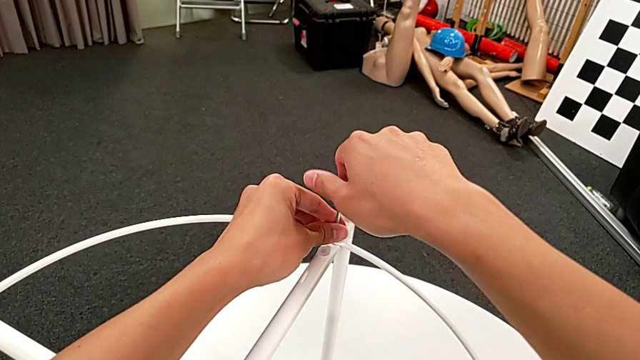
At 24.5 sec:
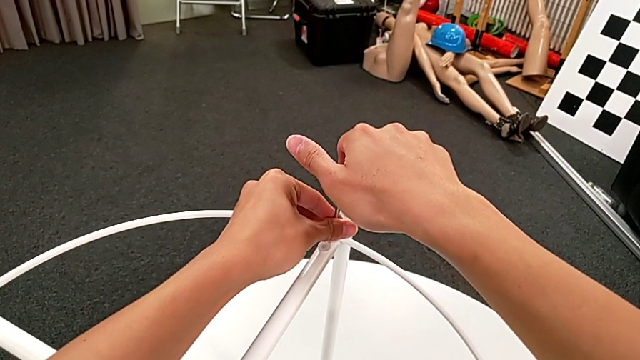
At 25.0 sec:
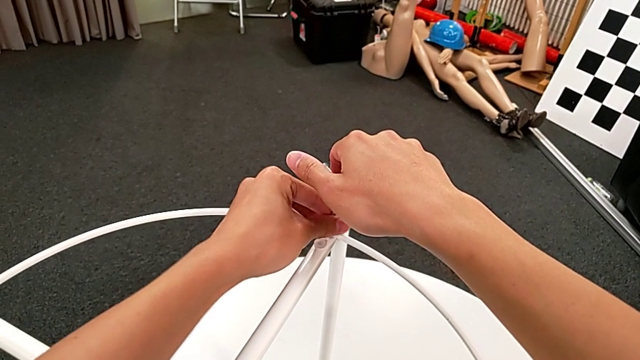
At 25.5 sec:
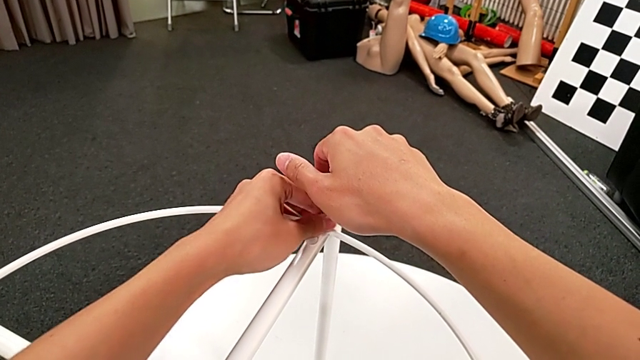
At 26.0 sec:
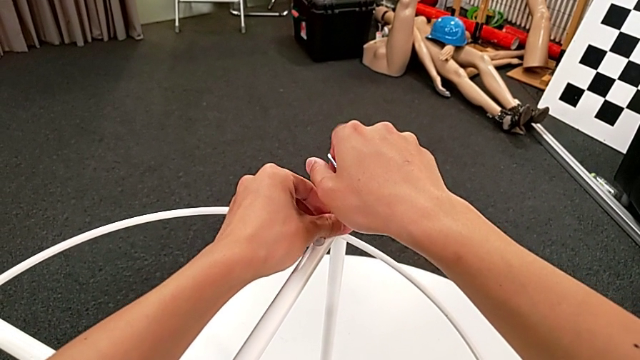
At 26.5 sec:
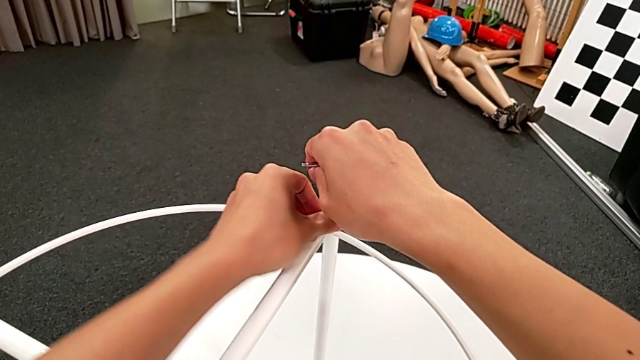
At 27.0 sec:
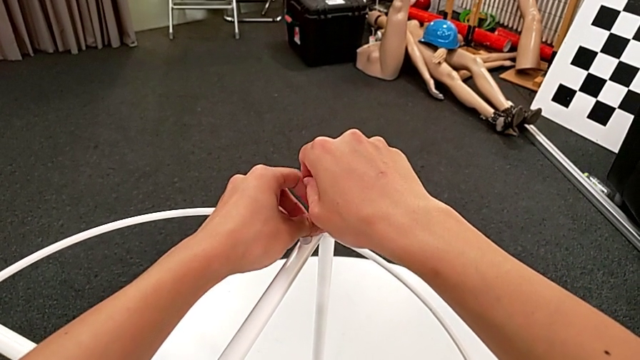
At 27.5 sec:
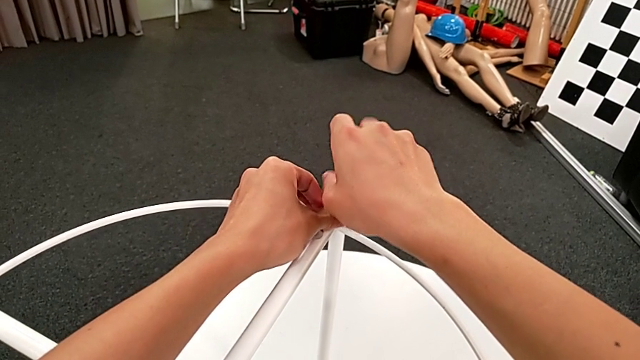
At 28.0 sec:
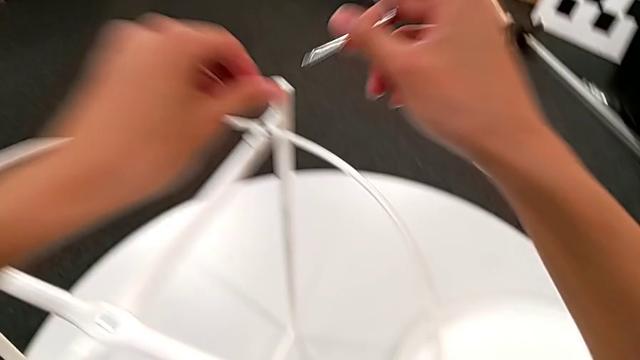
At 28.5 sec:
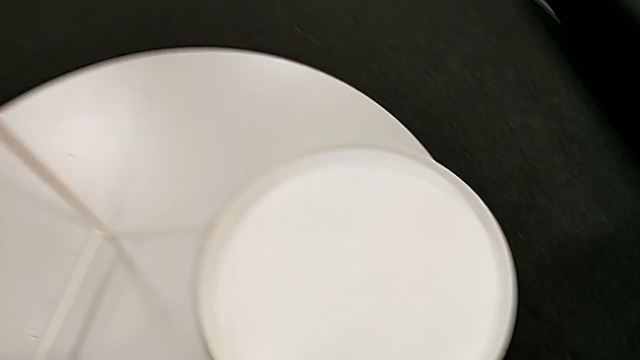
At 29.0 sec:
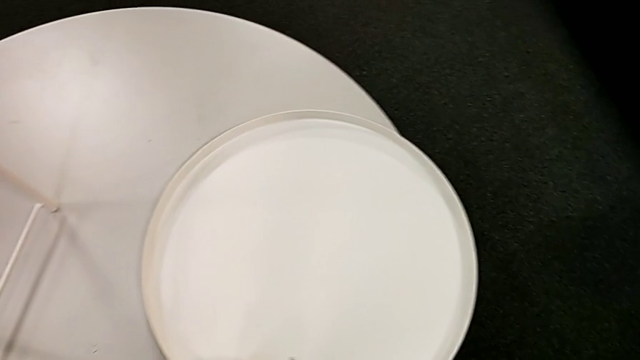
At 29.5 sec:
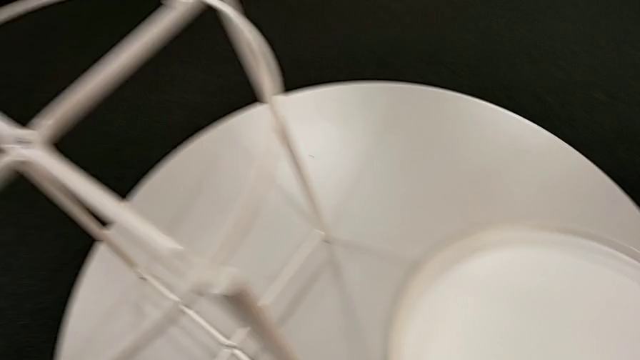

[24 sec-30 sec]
The camera wearer is unscrewing the second hex socket head of the circle. They keep unscrewing the hex socket head. They disassemble it with the left hand and withdraw the Allen wrench with the right hand. They place the hex socket head and place the Allen wrench.

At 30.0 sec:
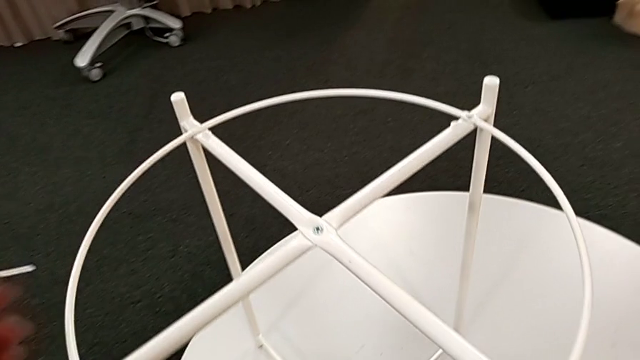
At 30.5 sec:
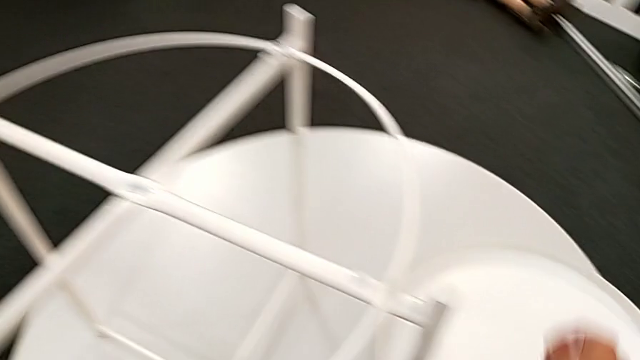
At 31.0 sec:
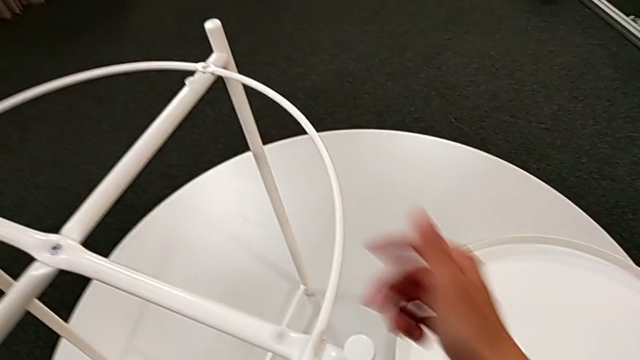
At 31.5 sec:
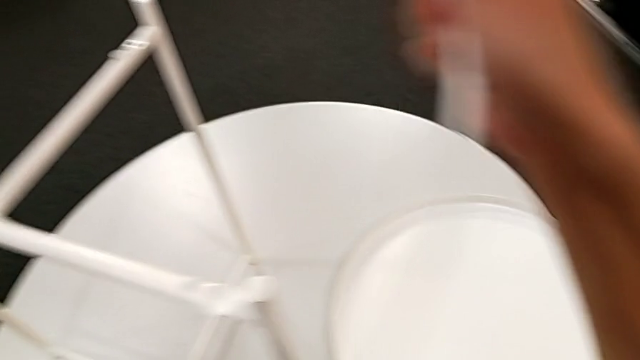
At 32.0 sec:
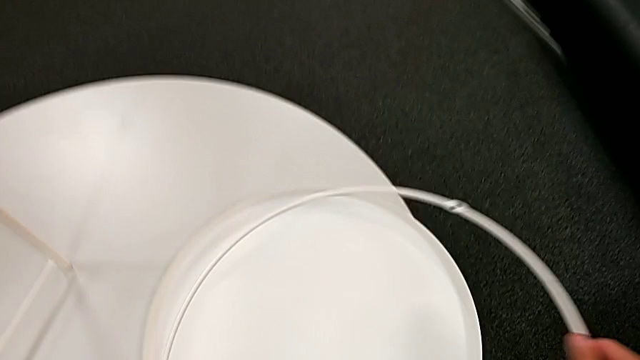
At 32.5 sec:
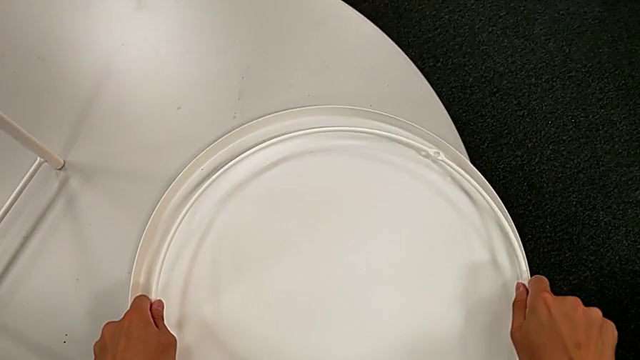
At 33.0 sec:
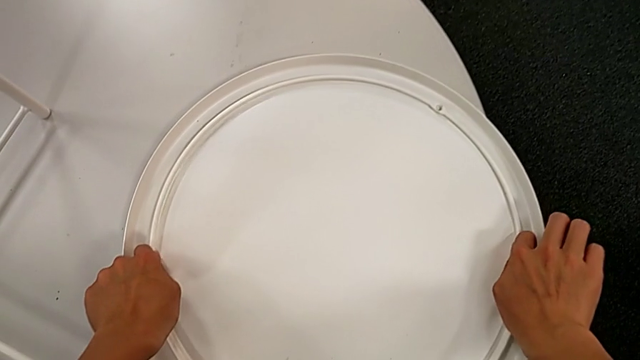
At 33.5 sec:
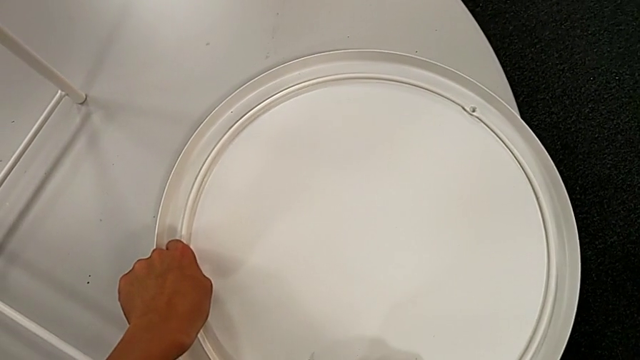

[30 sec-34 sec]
The camera wearer disassembles the circle. They grab the circle, disassemble it and place it.

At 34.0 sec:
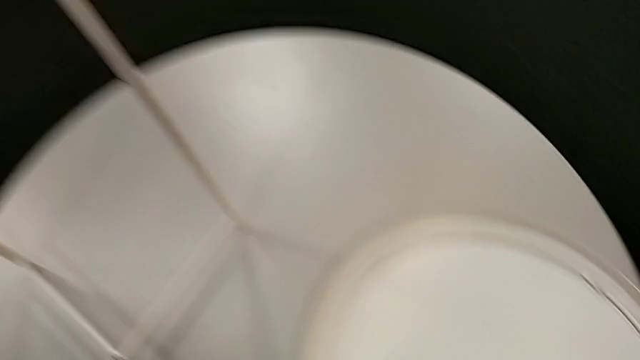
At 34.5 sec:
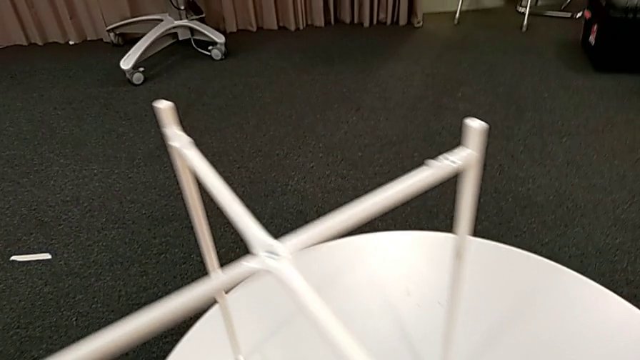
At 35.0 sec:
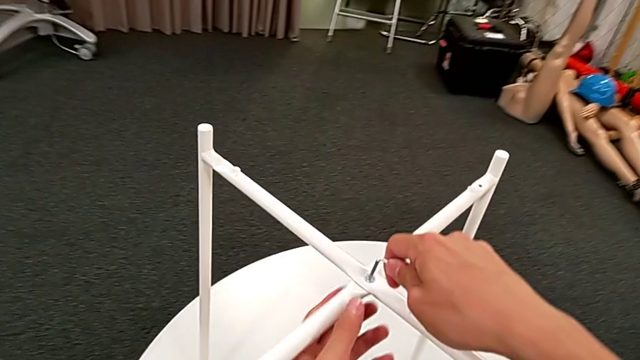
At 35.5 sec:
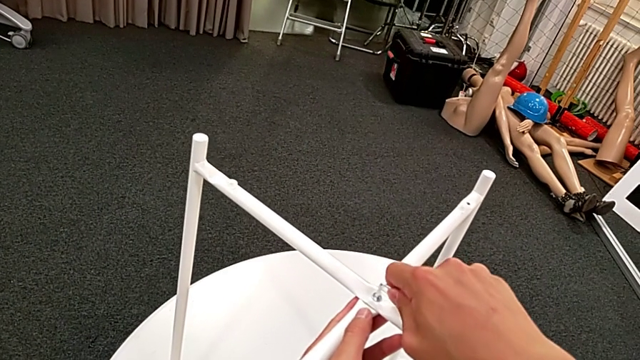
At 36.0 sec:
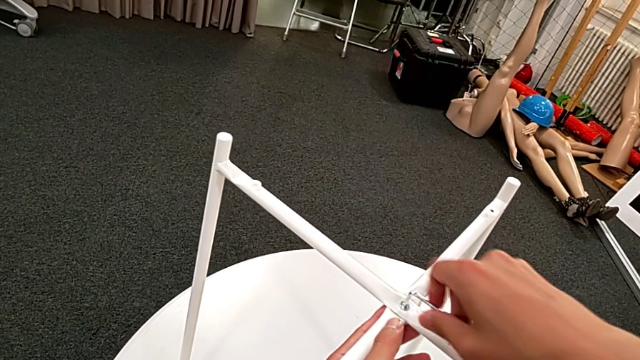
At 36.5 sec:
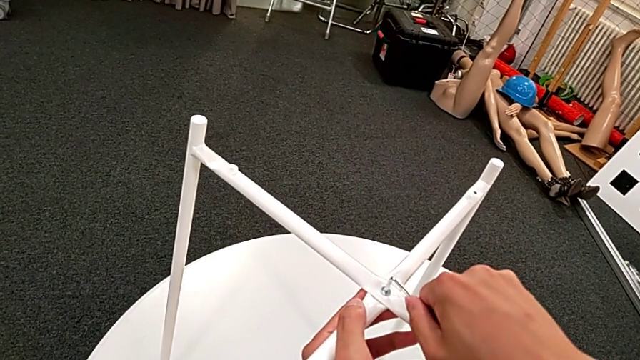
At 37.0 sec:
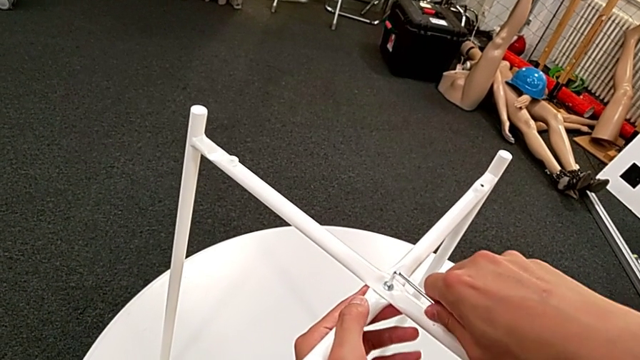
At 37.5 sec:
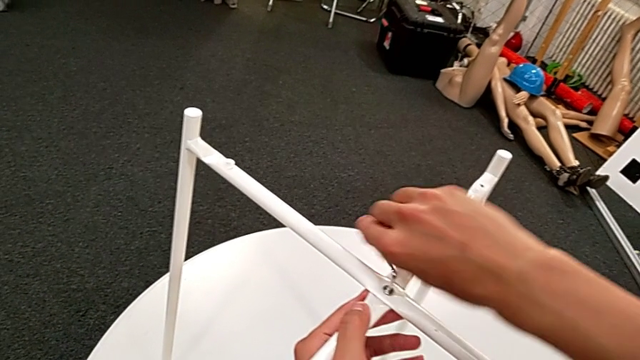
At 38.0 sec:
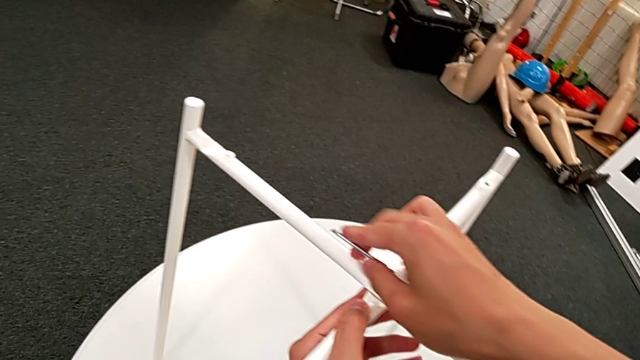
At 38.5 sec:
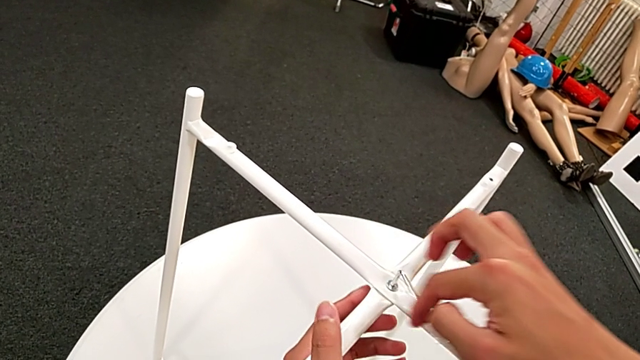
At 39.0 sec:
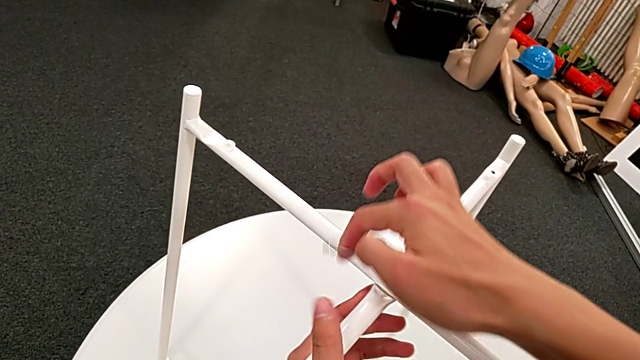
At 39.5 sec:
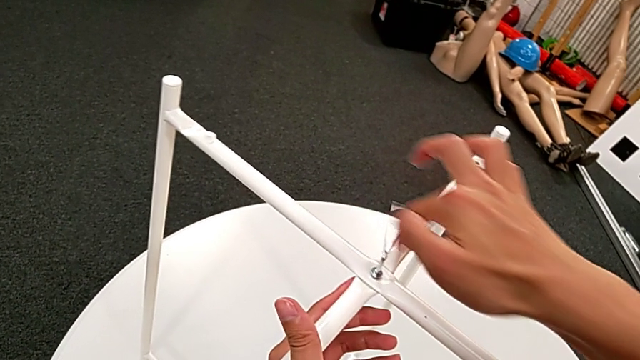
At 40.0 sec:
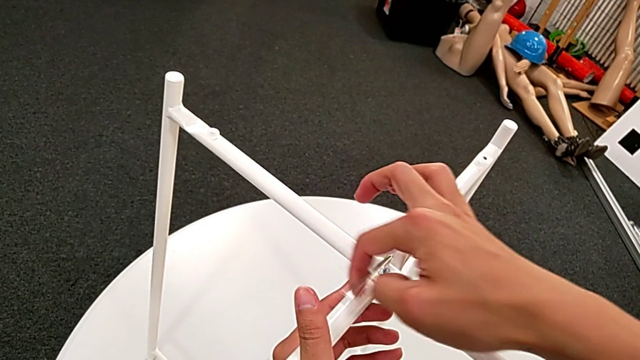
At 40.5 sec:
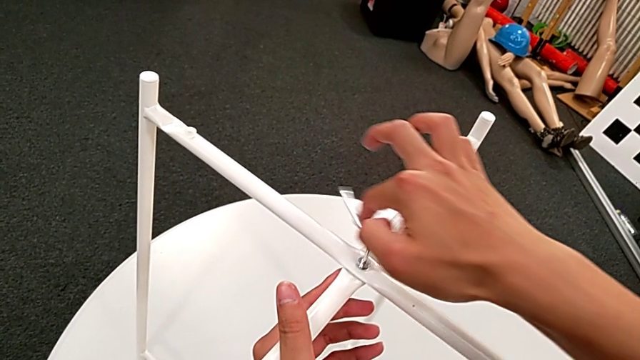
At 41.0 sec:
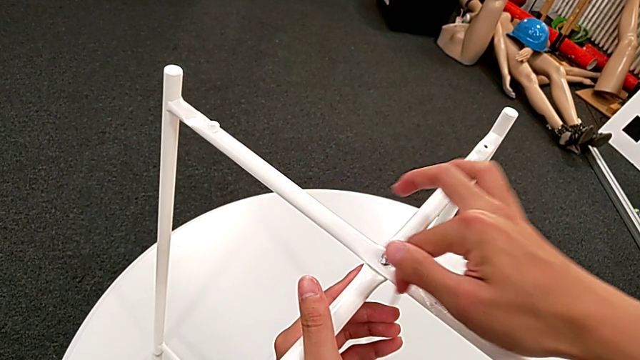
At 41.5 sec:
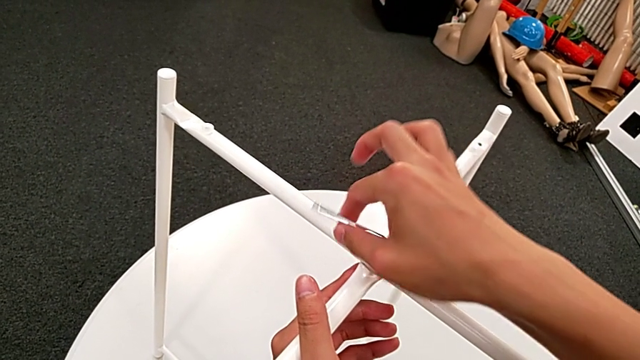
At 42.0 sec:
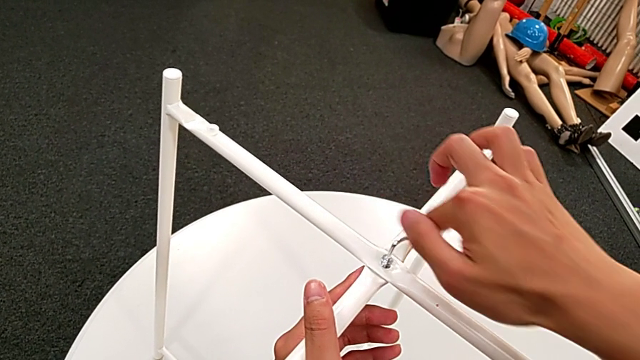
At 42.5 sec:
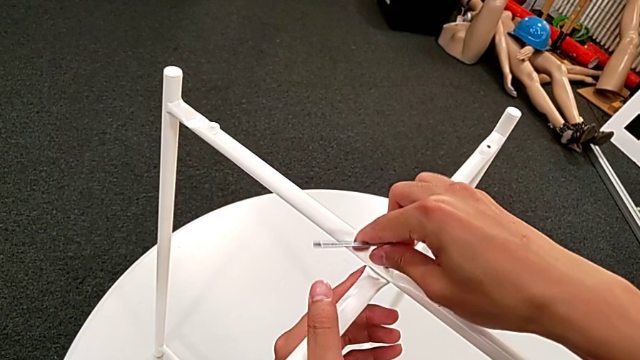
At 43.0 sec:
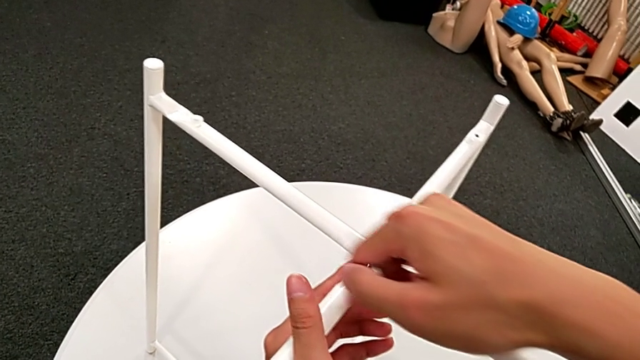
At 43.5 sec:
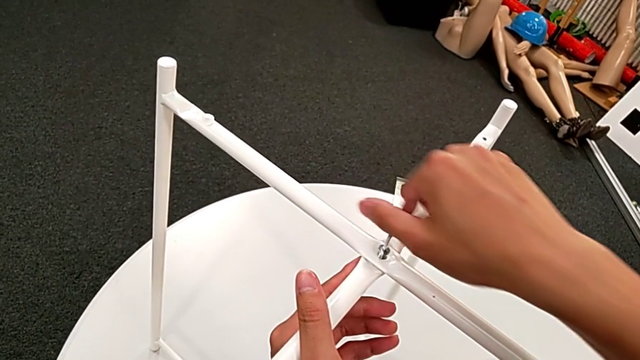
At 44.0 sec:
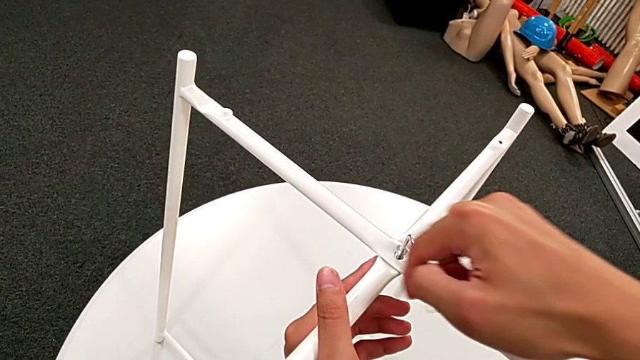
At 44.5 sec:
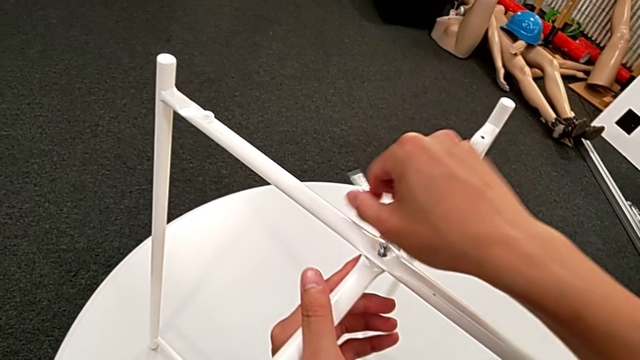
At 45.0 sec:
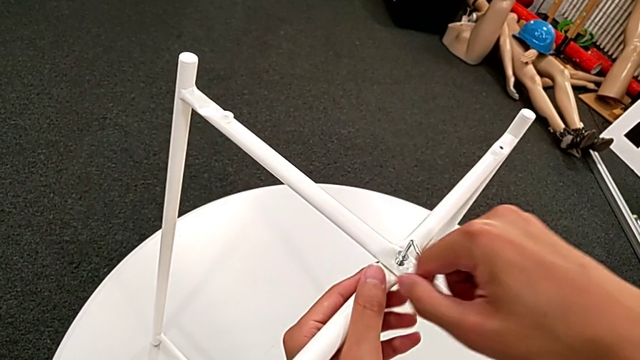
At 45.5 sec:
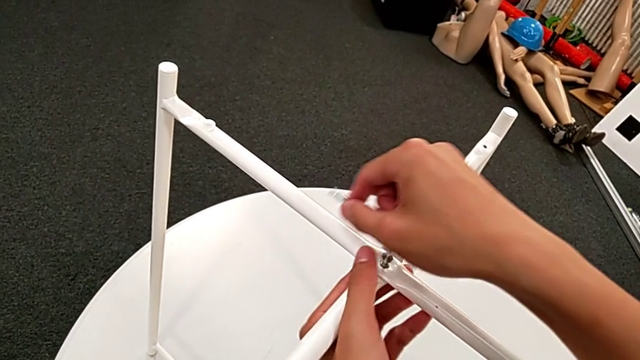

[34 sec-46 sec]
The camera wearer is unscrewing the top hex socket head of the legs. They grab the Allen wrench, insert it and begin to unscrew the hex socket head.
